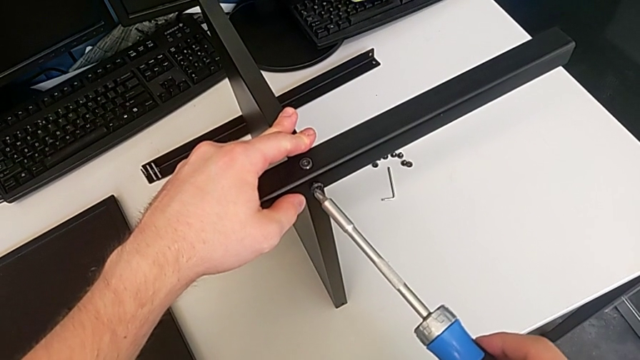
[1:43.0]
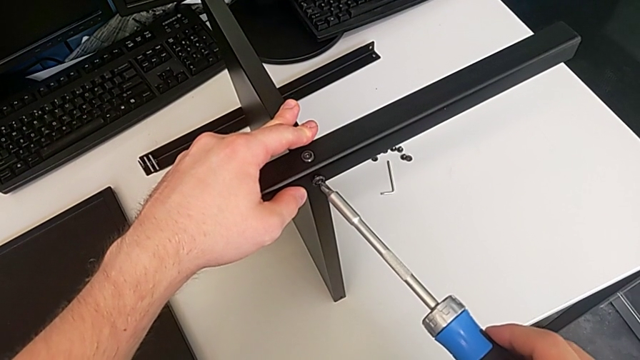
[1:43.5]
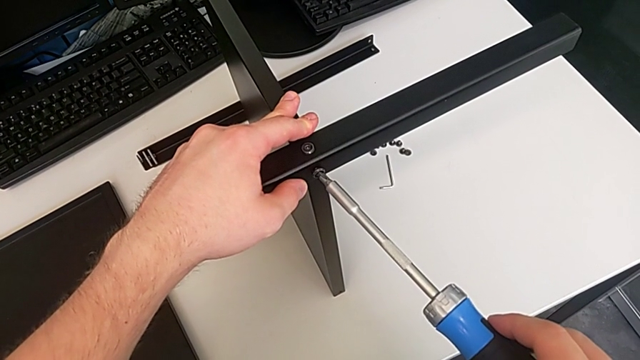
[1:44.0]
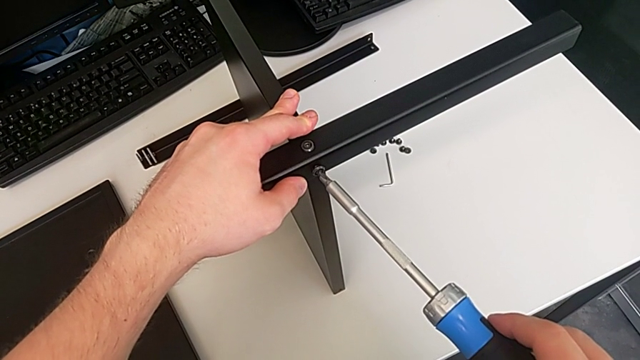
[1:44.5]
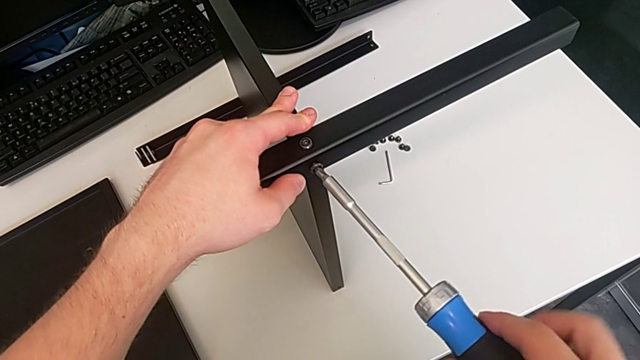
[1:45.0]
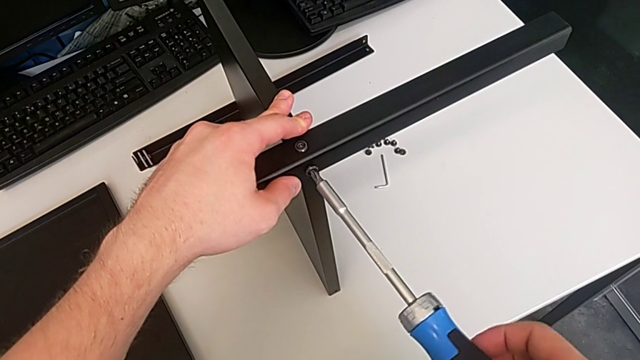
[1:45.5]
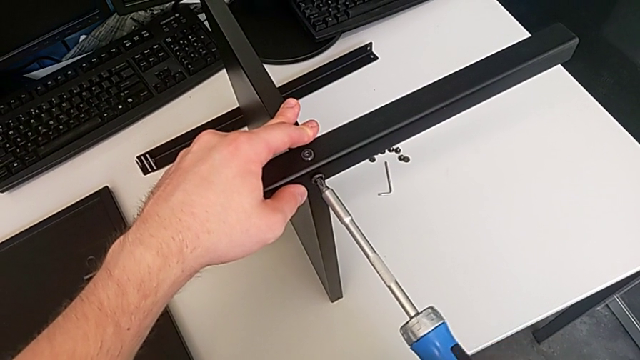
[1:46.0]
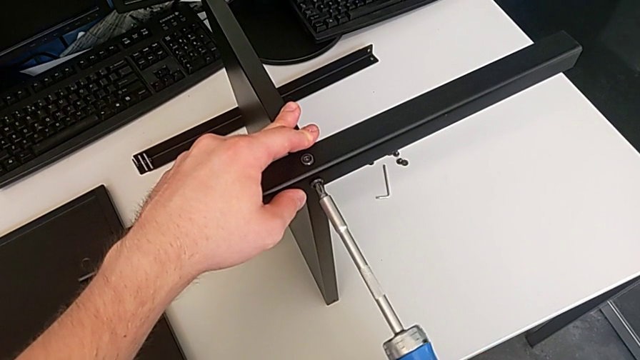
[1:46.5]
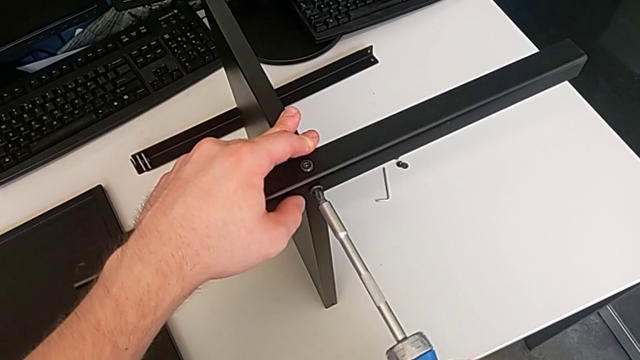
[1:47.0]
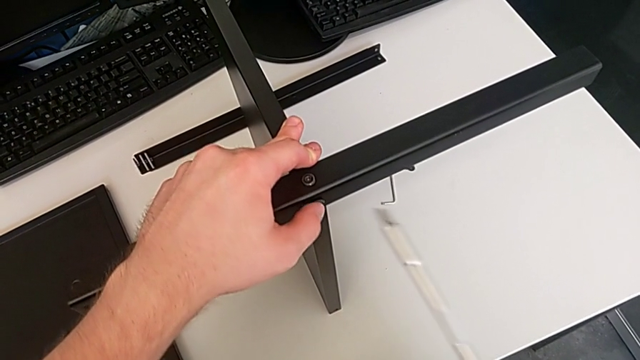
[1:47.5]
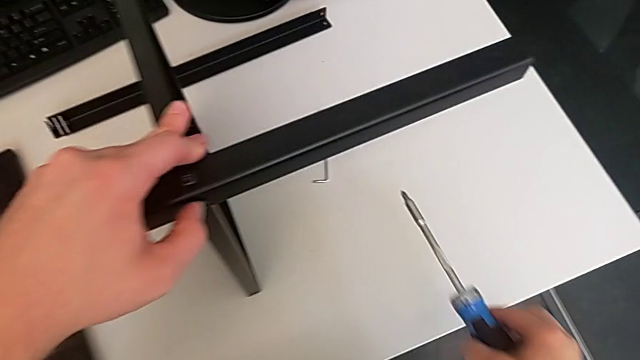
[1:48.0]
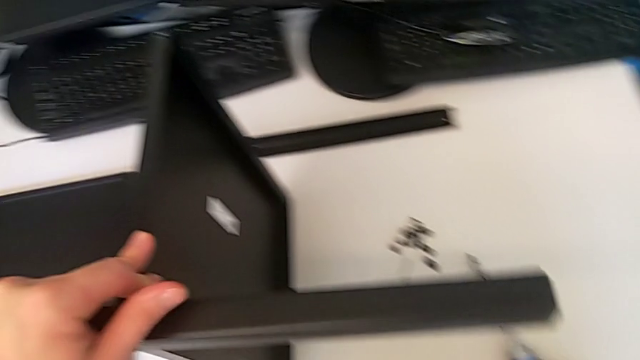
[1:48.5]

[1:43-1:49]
The camera wearer is using an allen wrench to screw the first screw into the leg. They keep screwing the second screwdriver and place it.

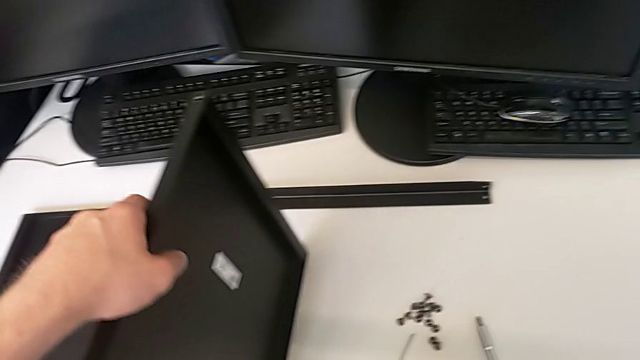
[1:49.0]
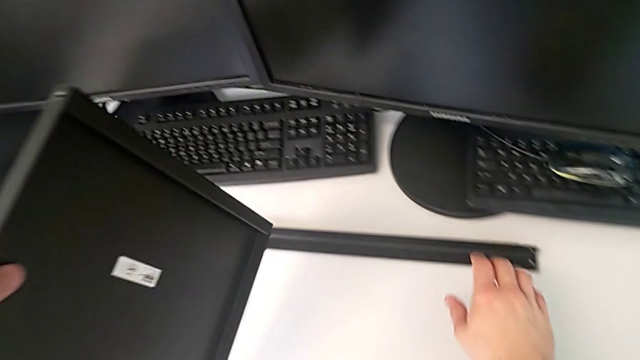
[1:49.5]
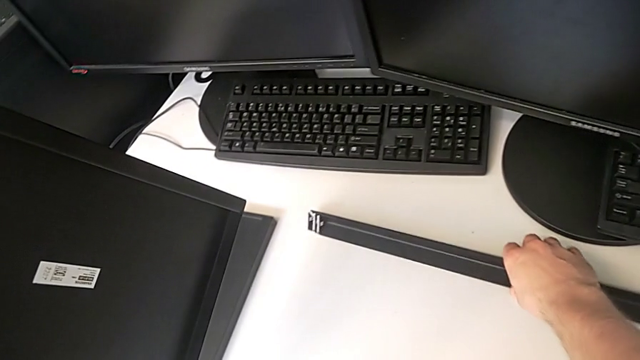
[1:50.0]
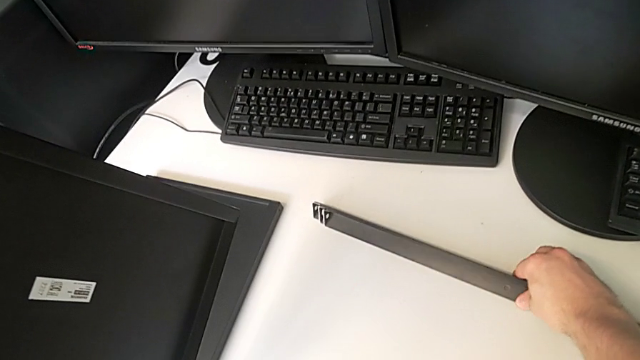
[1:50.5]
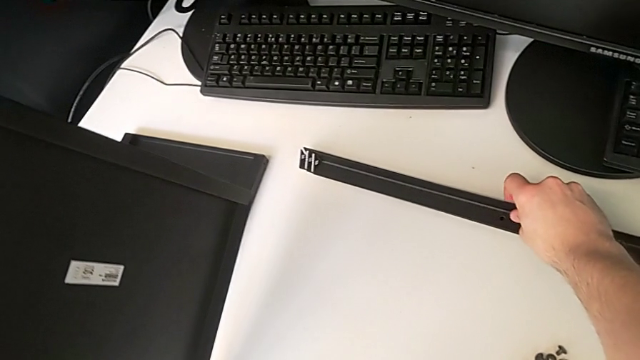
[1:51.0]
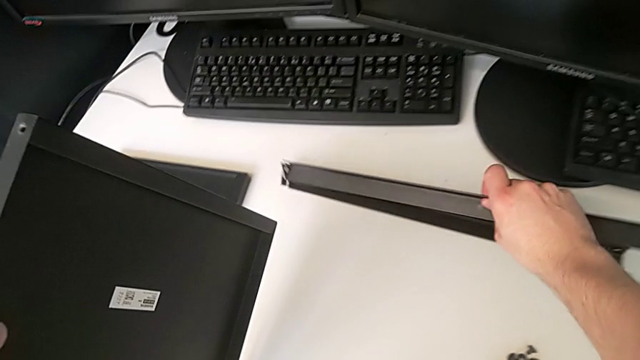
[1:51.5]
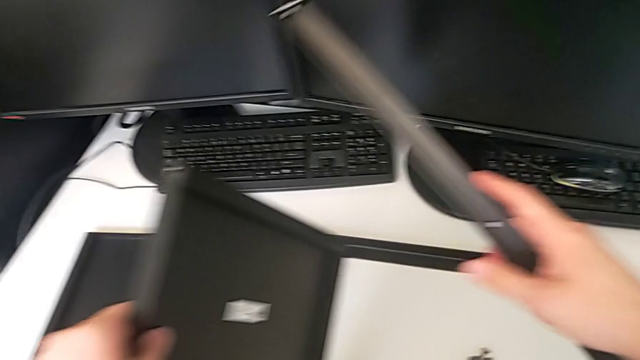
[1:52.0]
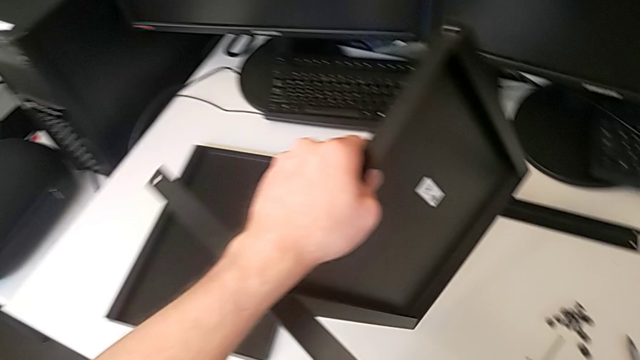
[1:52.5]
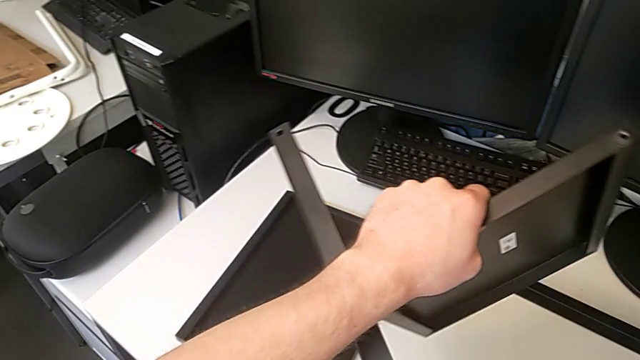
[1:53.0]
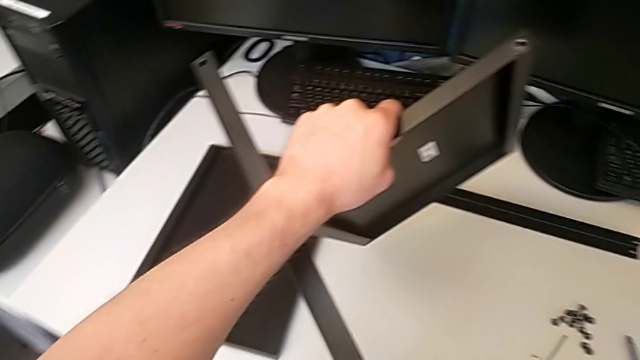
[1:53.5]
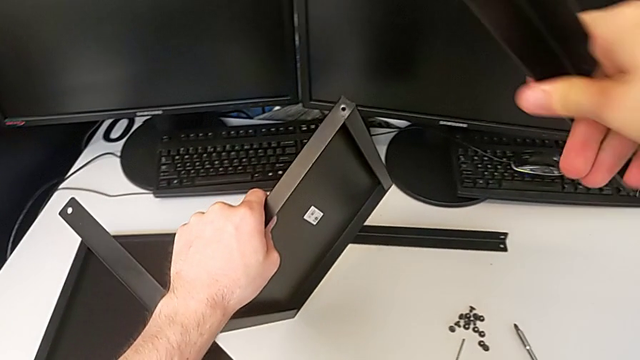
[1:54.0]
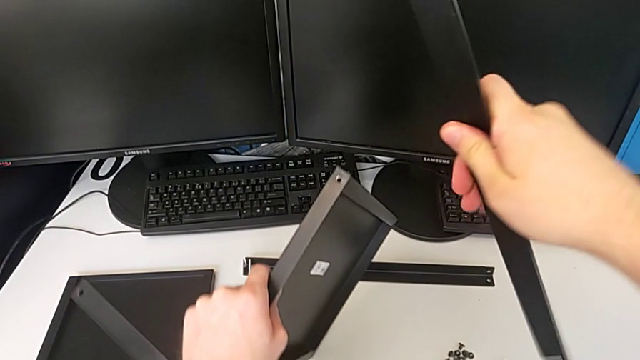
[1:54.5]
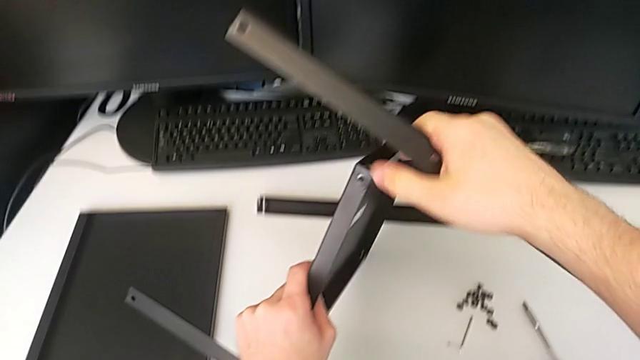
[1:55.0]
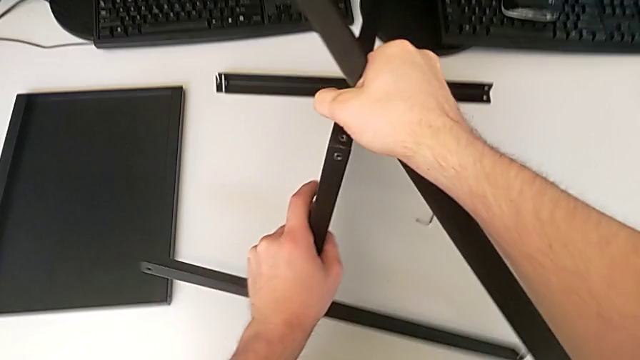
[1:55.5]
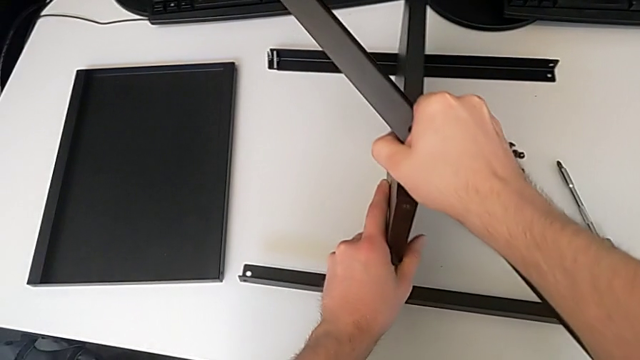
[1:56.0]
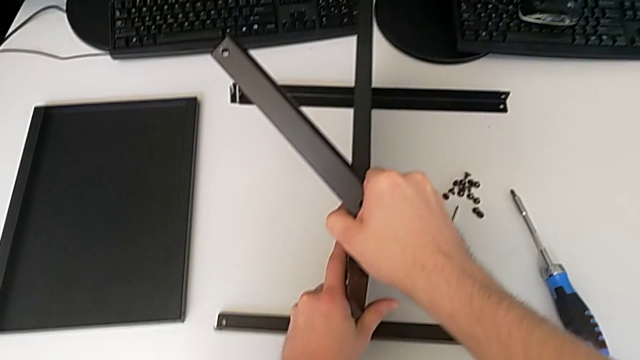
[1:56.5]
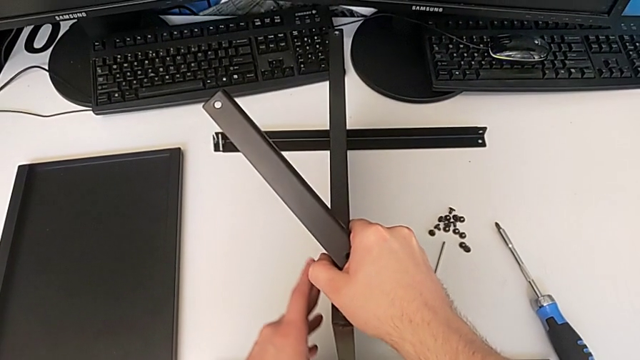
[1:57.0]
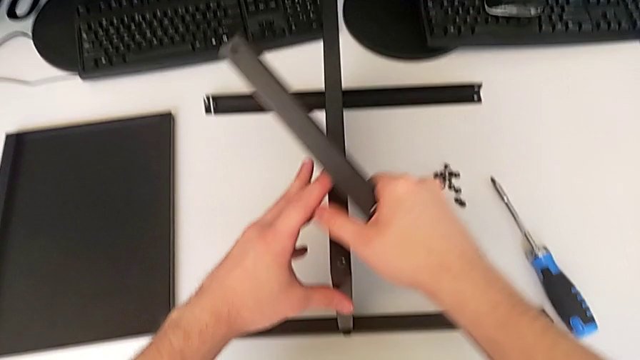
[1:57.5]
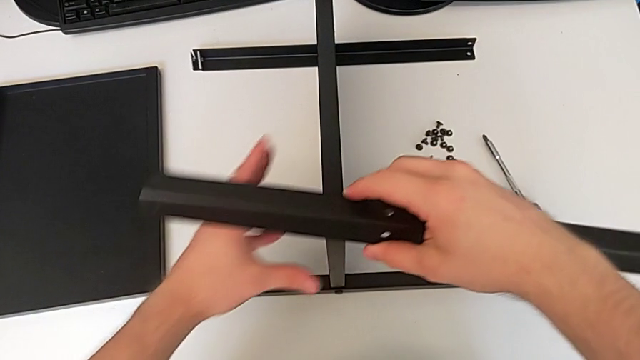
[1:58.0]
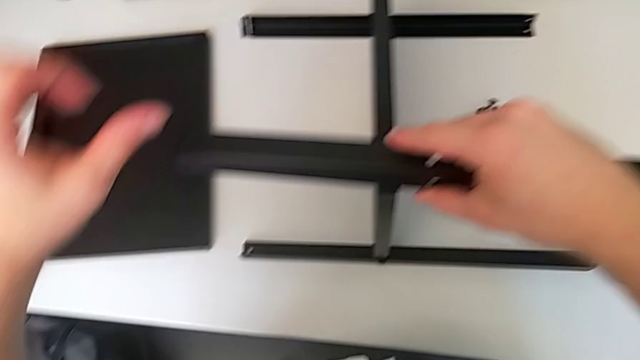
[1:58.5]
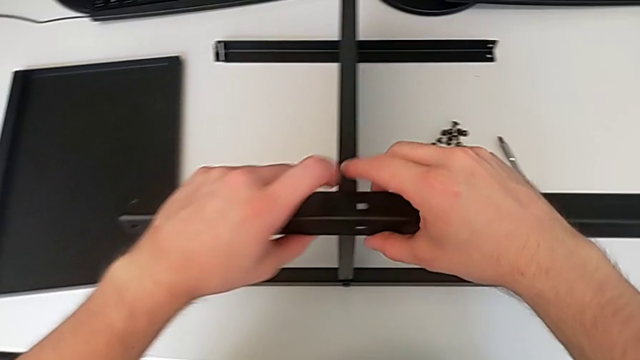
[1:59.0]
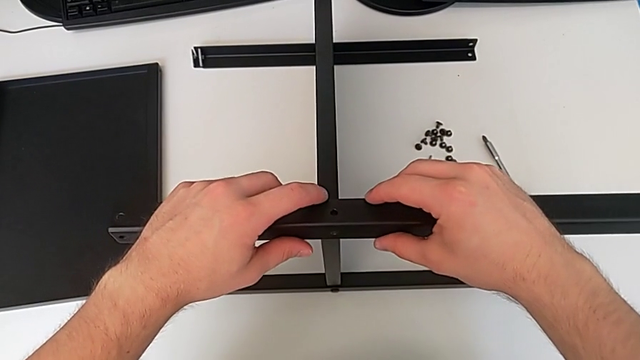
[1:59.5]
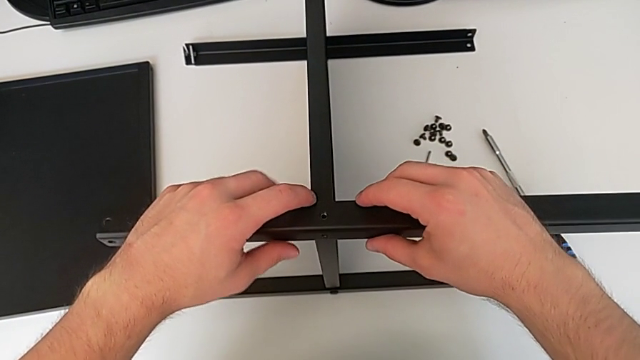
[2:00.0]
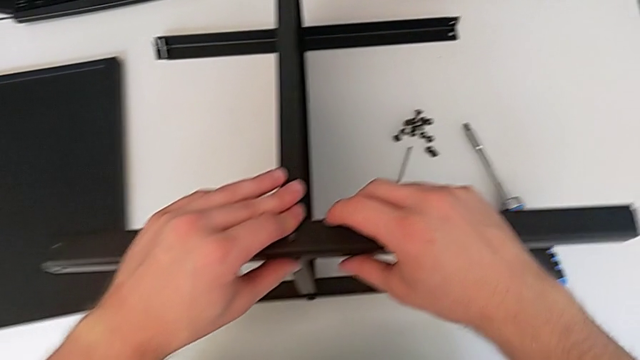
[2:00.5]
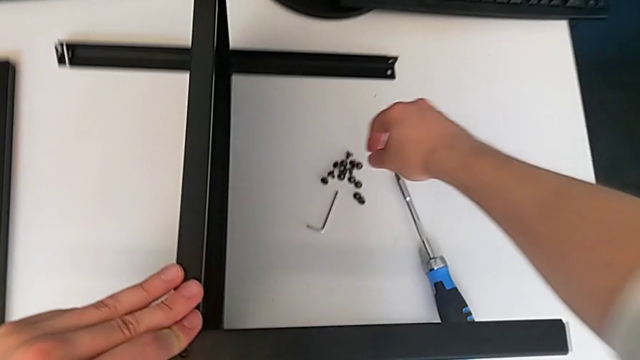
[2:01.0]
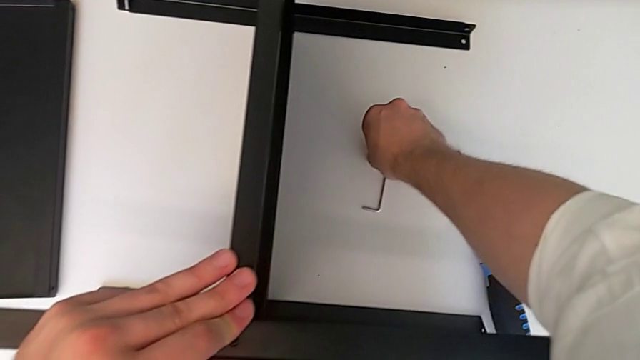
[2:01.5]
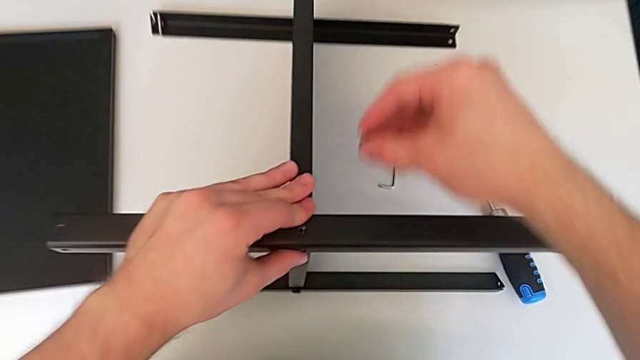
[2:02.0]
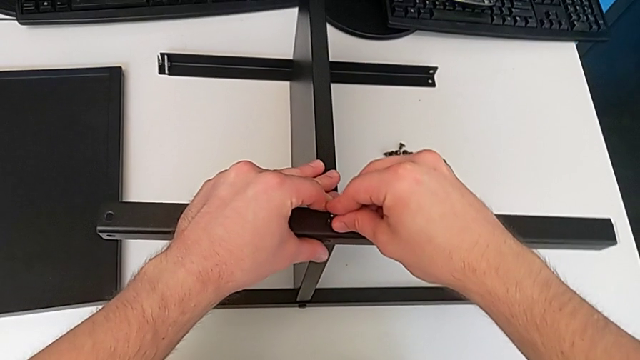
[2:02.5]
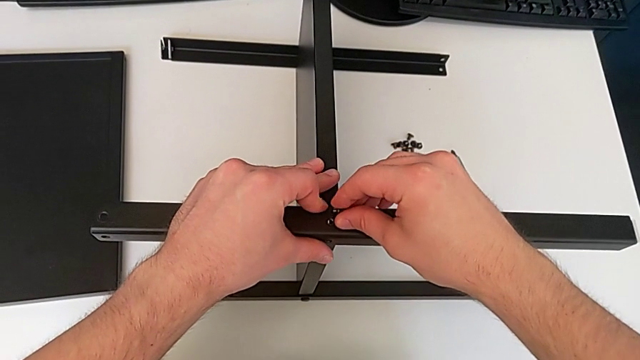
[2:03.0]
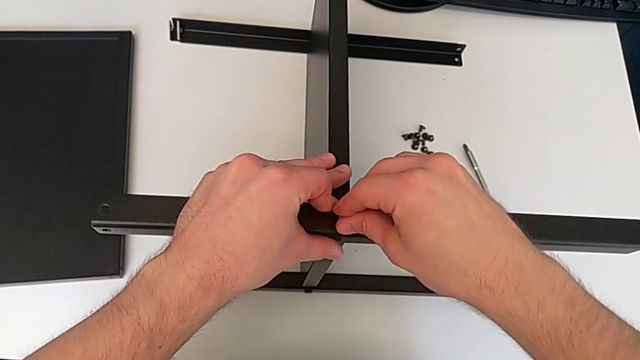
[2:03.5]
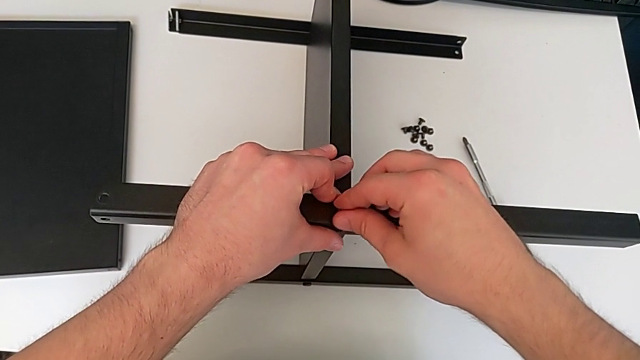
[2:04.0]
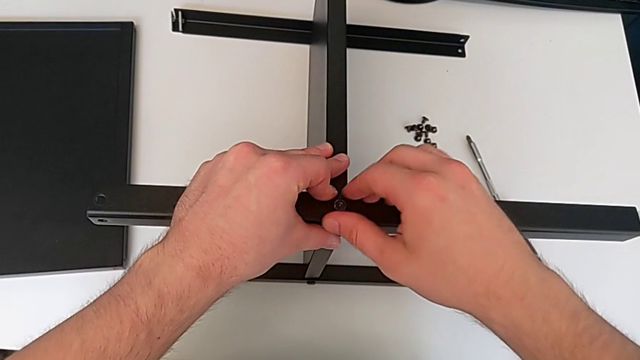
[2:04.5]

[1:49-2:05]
The camera wearer is screwing the second screw into one of the legs. They grab the second leg, lift it, hold the tray, place it, grab the second leg, grab the third hex socket head, lift it and insert it.
